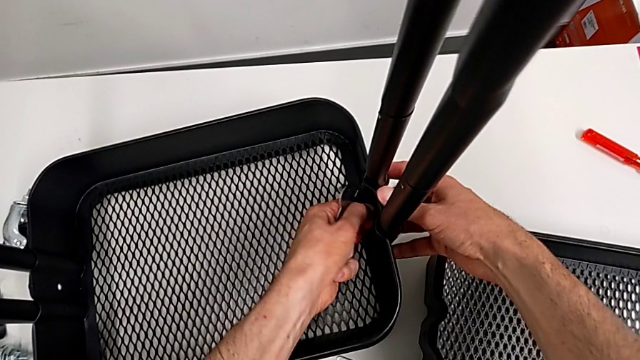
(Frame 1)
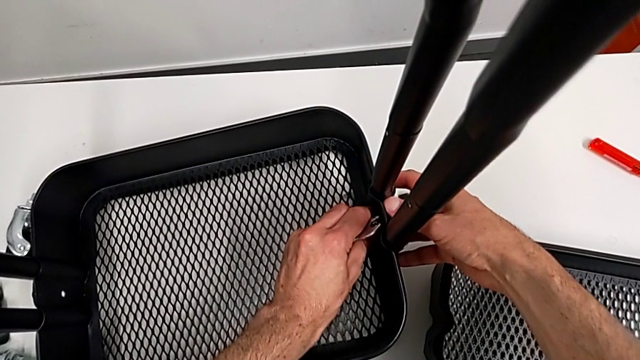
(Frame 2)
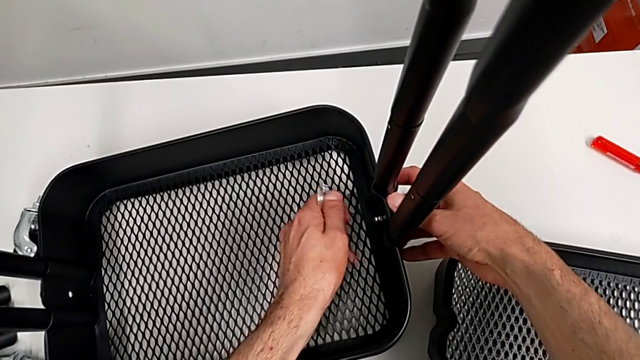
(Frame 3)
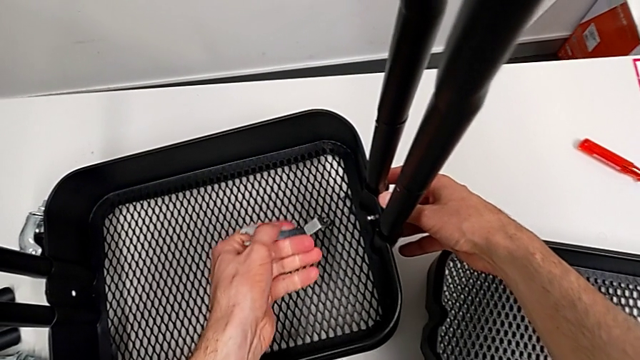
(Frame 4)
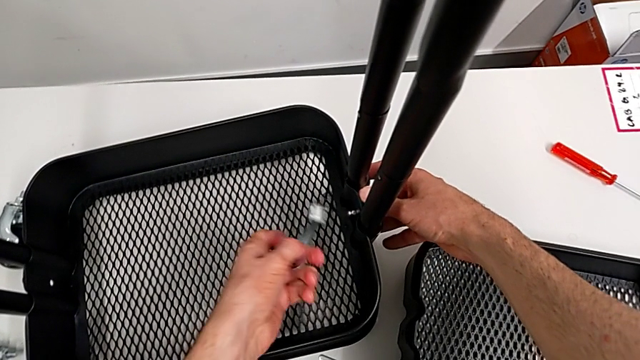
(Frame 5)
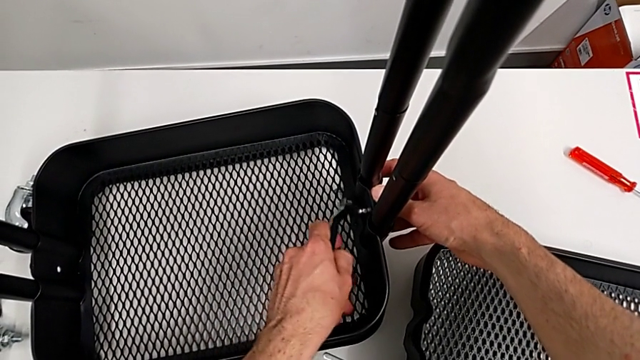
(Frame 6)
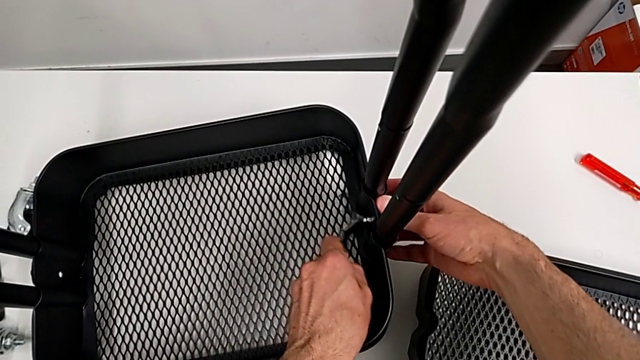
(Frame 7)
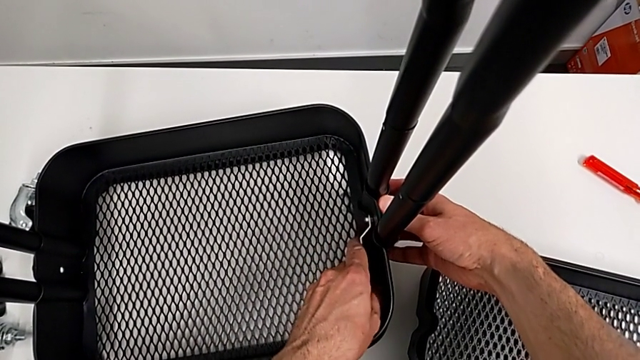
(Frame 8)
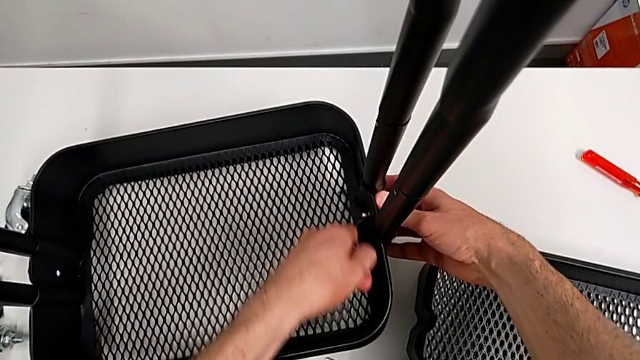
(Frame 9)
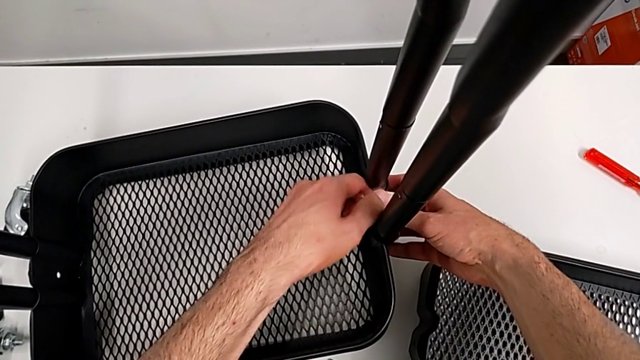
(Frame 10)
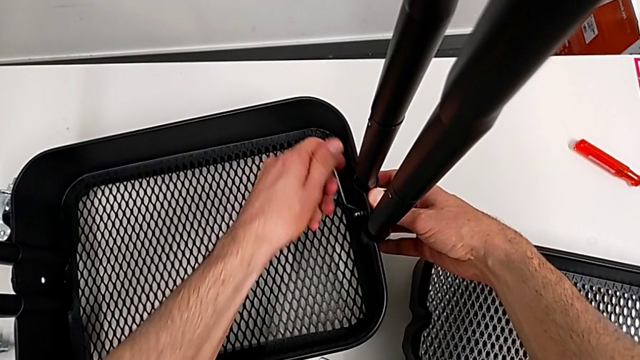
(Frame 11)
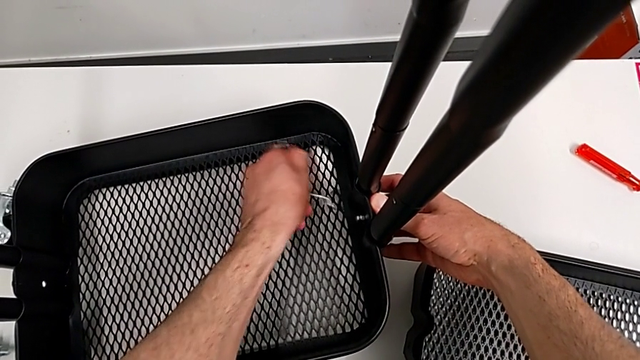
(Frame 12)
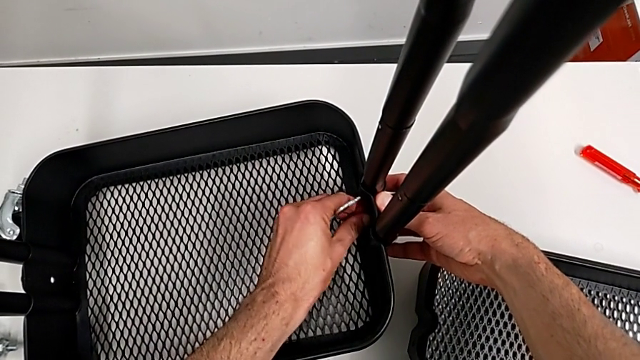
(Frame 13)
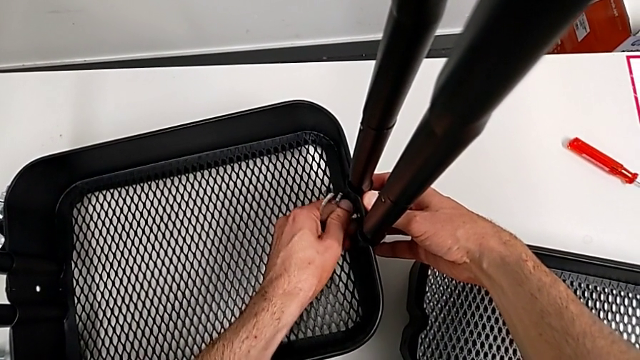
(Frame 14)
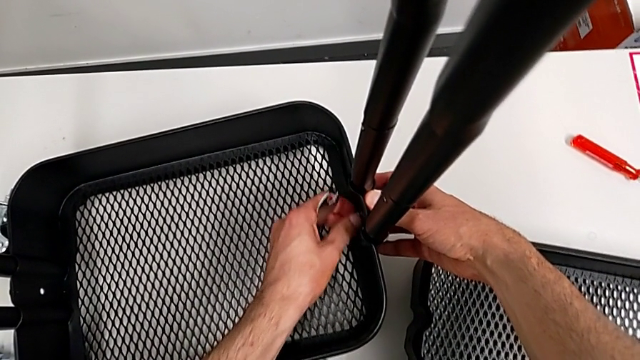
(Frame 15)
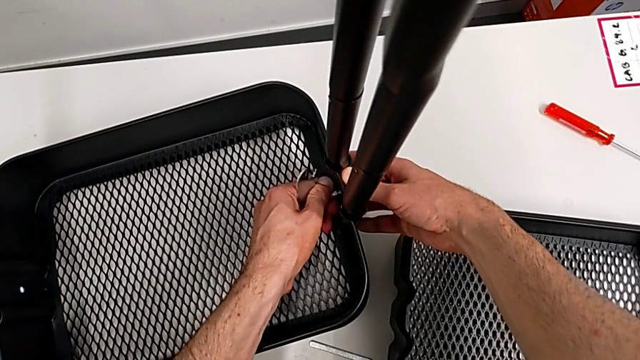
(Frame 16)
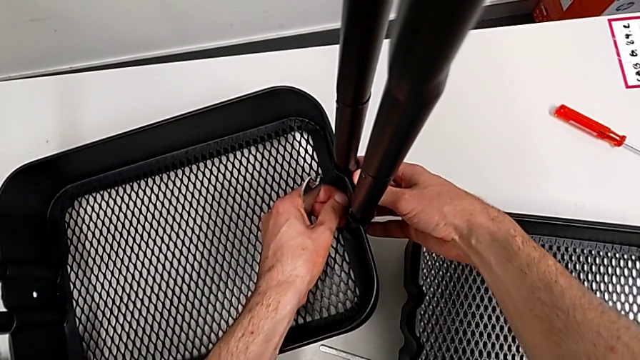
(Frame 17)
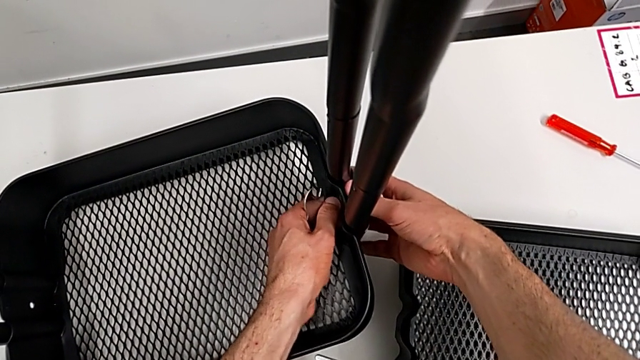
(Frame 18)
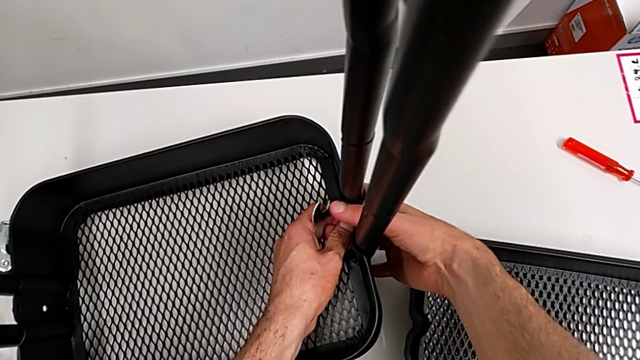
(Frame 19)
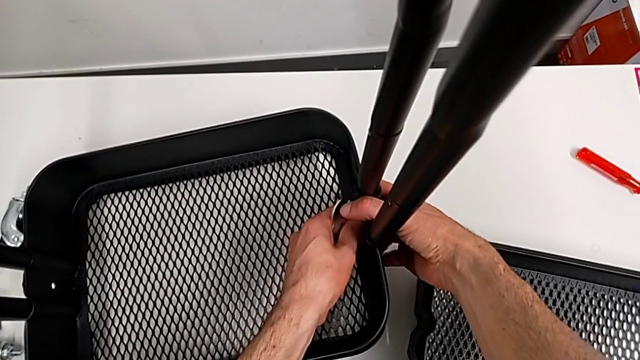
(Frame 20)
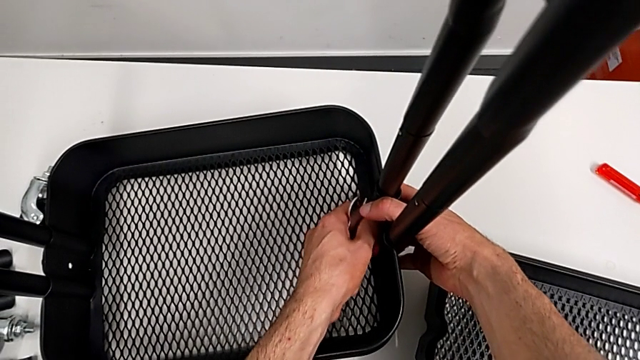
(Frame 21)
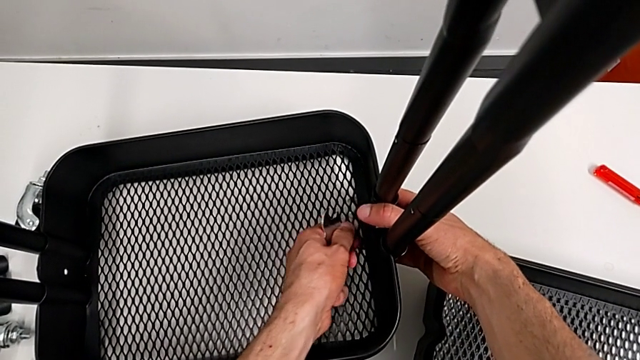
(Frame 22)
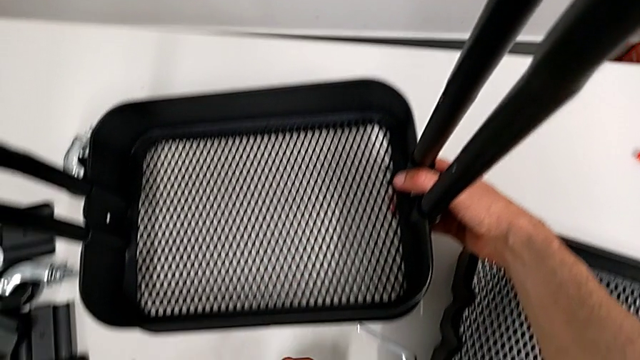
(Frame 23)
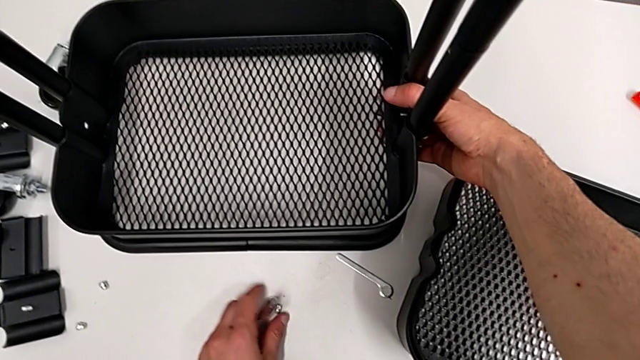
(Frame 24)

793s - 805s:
The camera wearer is disassembling the bottom tray. They unscrew the hexagon cap nut twice and place it.

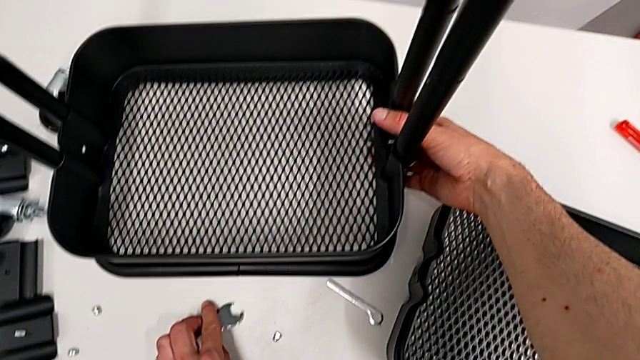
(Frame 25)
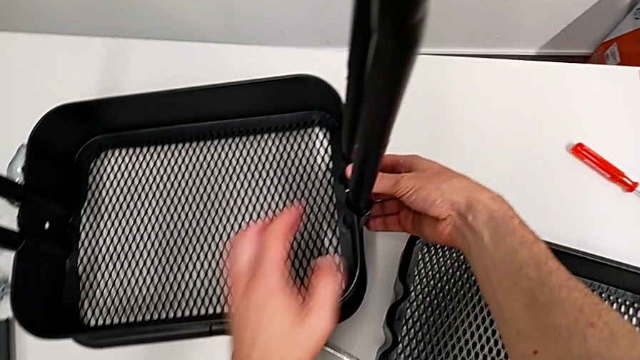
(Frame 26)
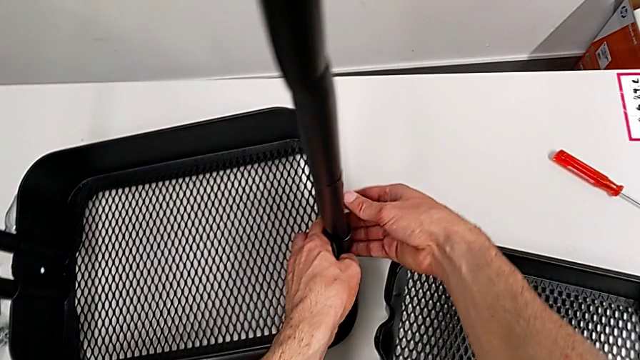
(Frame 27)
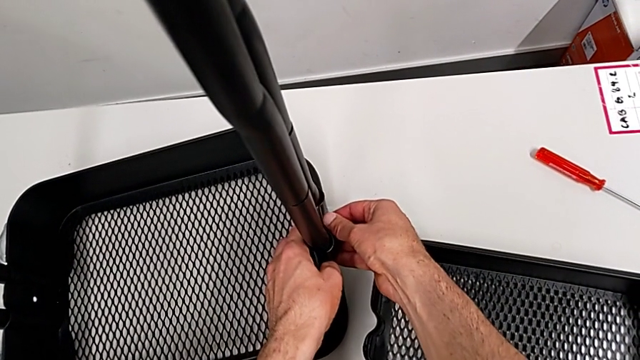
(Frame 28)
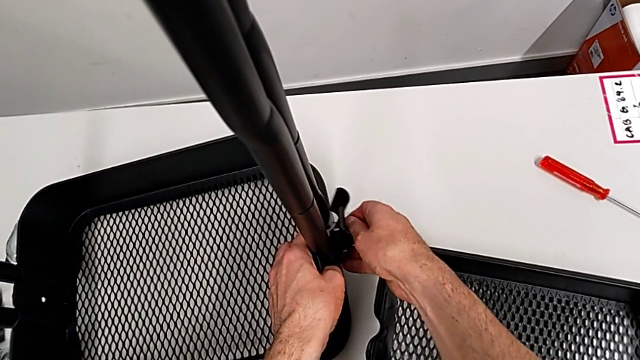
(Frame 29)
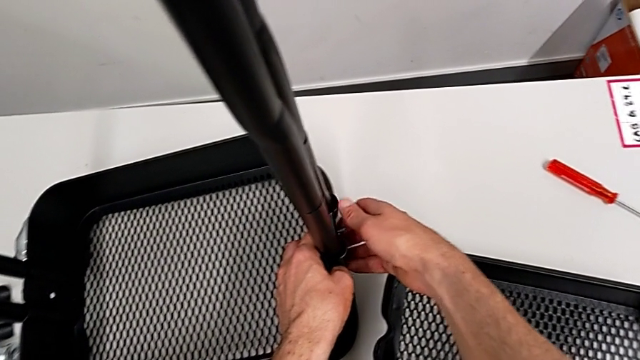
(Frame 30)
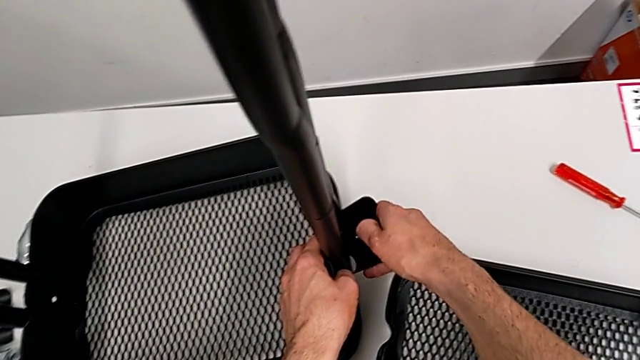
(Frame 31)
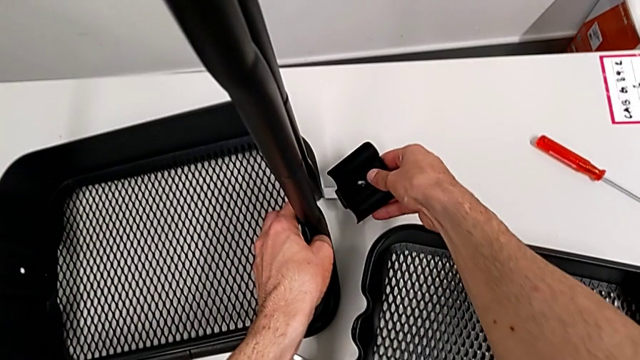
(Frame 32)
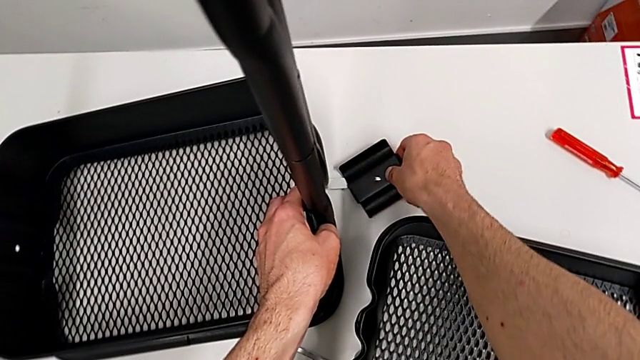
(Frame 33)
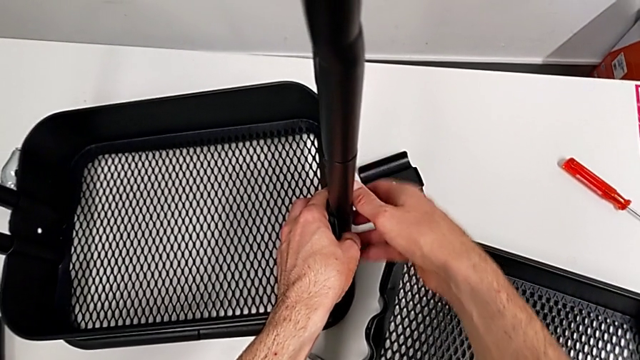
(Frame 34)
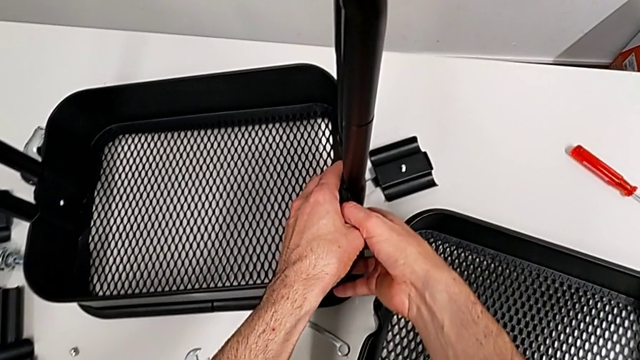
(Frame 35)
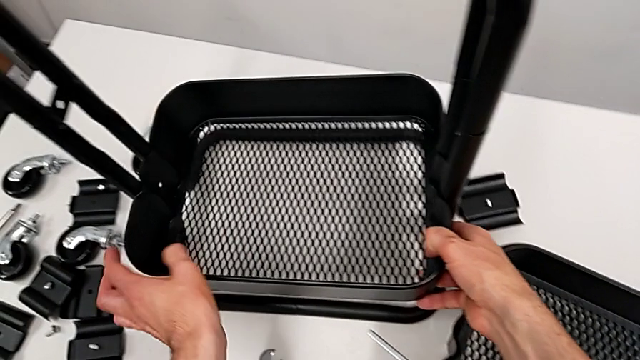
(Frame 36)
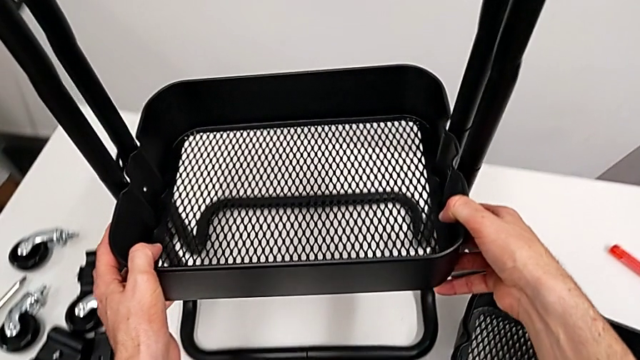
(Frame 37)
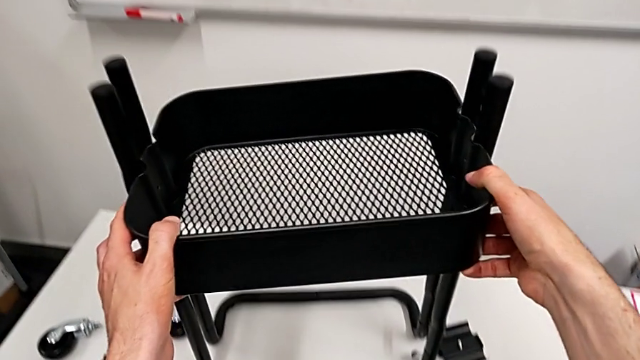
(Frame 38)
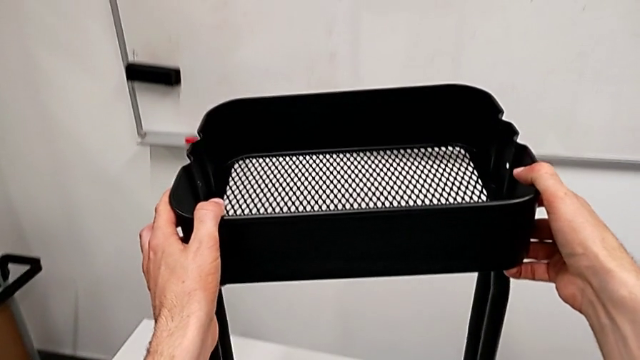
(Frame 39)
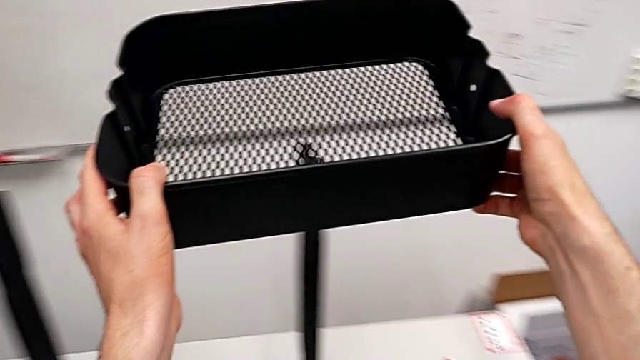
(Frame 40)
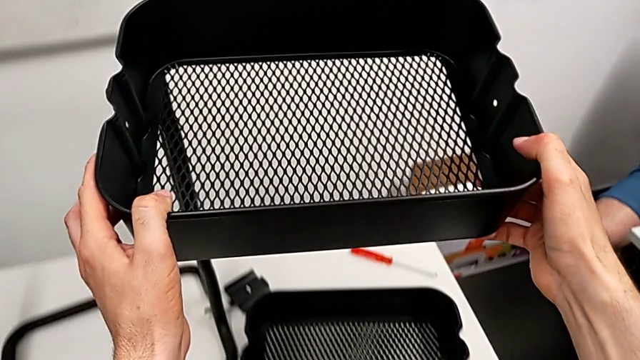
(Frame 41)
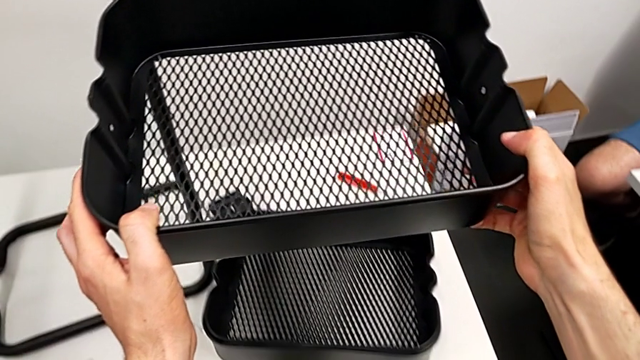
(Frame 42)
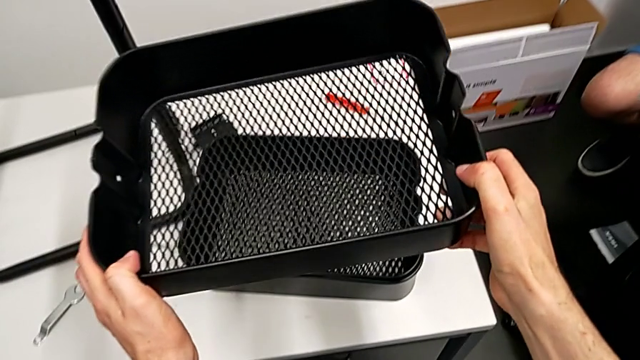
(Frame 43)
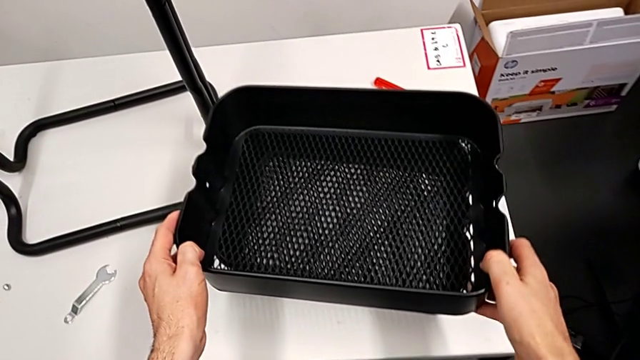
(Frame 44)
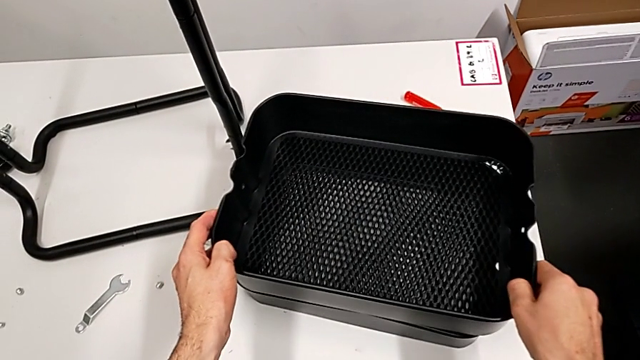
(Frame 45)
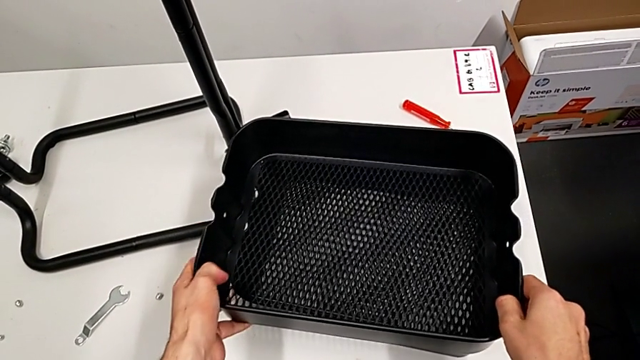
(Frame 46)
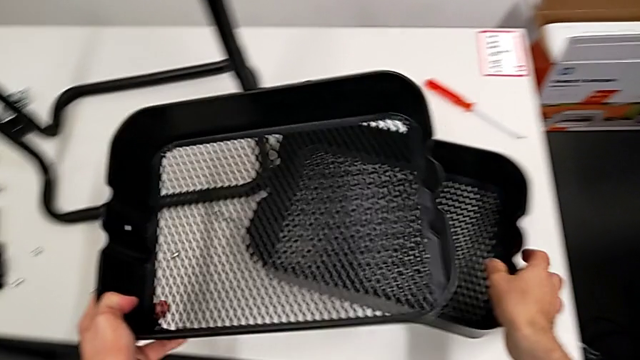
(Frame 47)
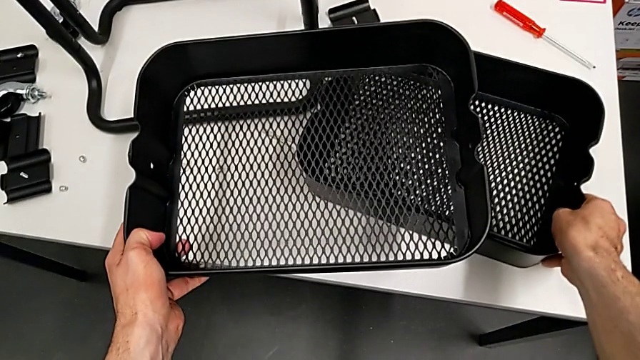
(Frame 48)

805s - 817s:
The camera wearer is disassembling the bottom tray. They disassemble the bracket, place it, grab the bottom grid tray and place the grid tray.
